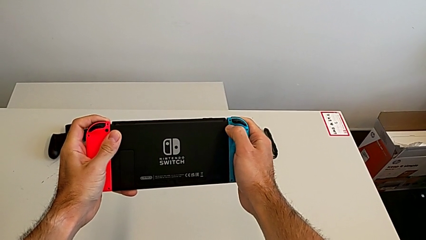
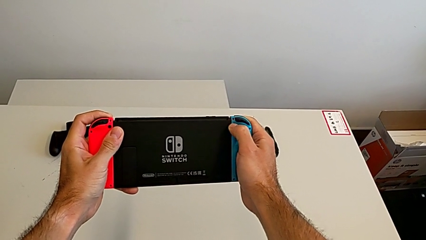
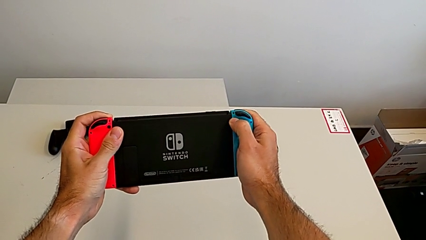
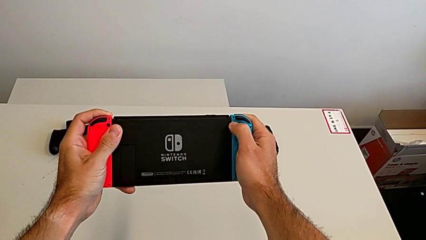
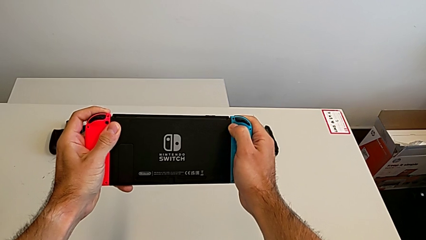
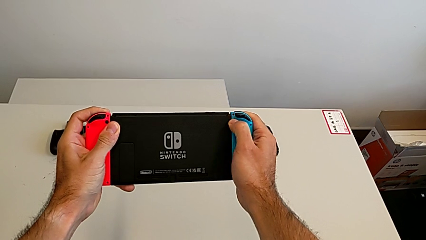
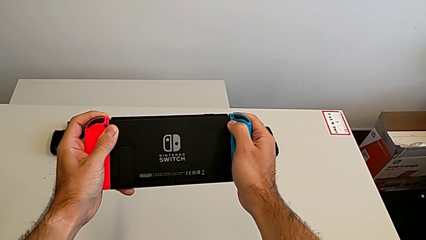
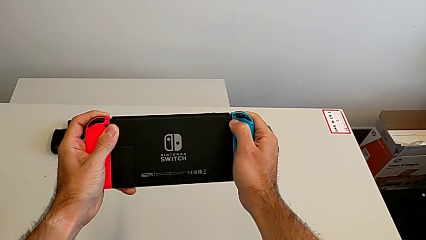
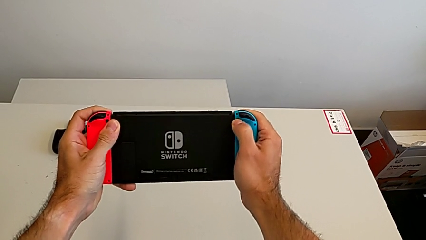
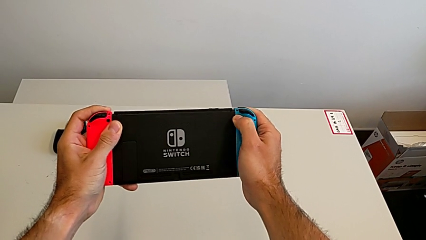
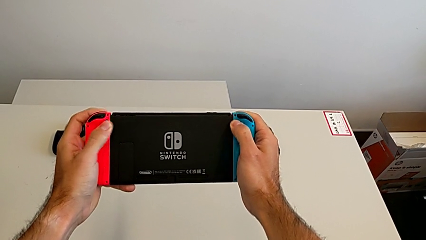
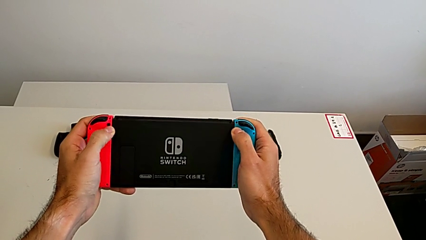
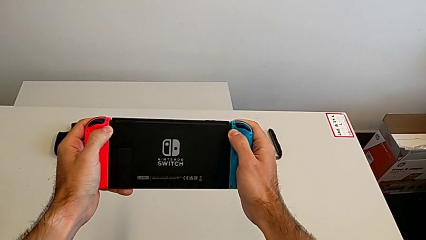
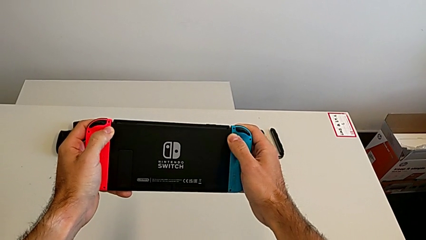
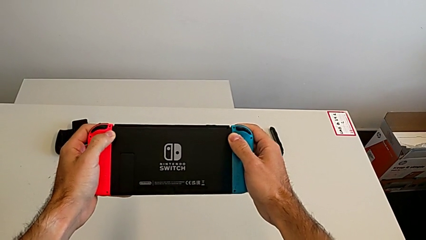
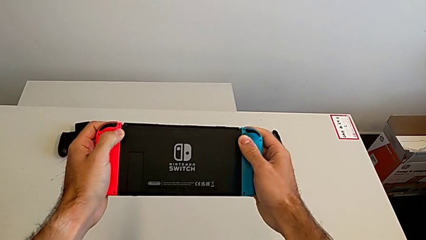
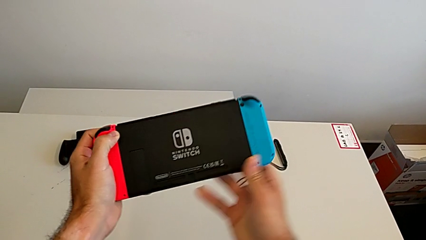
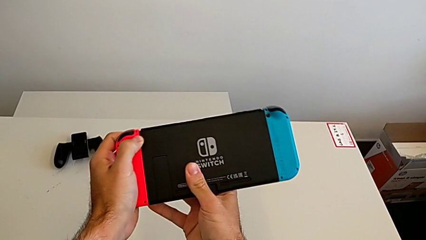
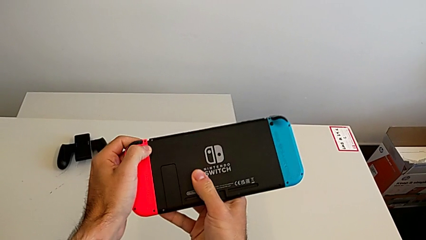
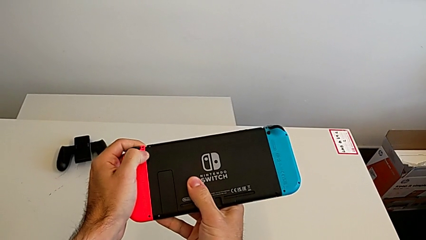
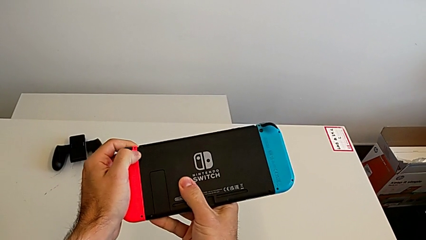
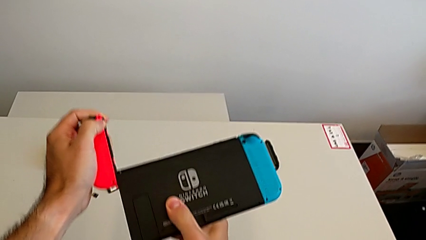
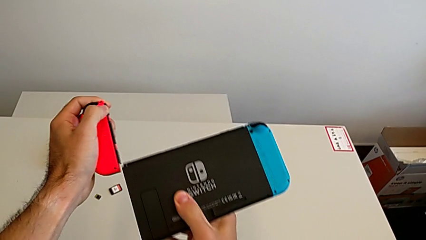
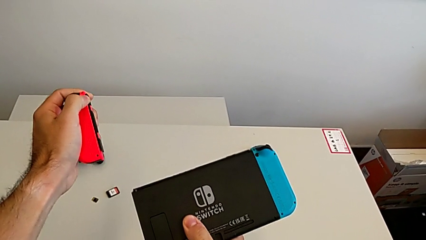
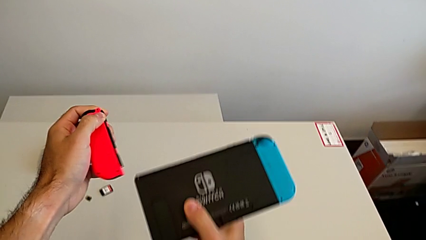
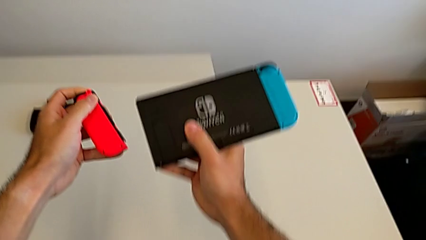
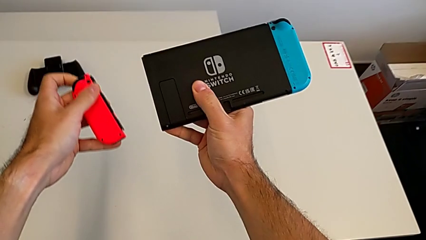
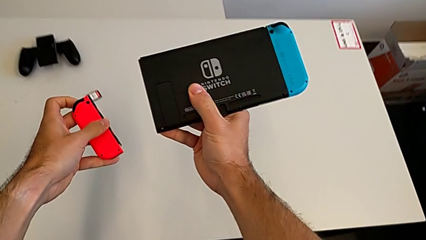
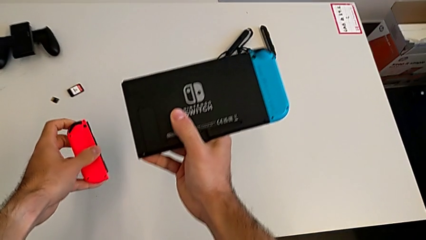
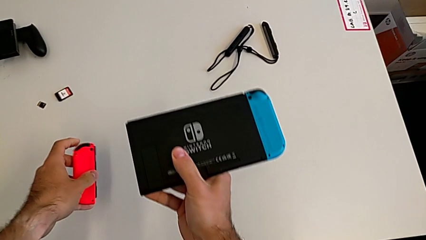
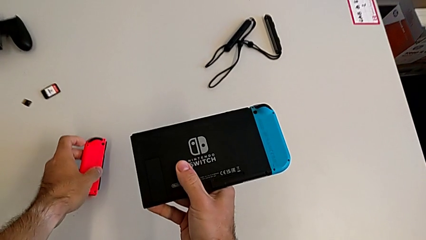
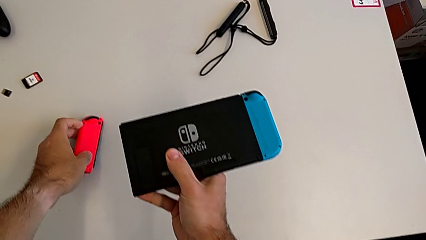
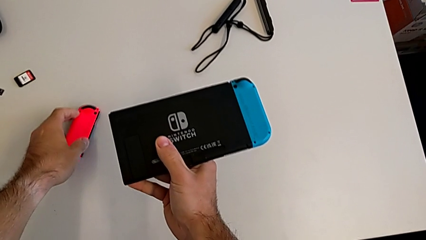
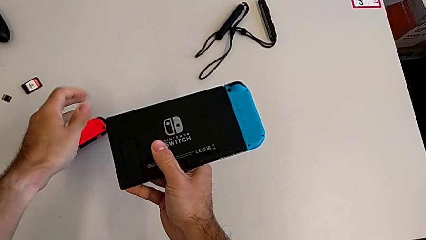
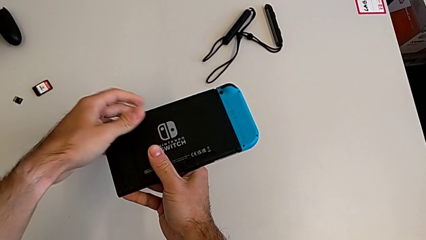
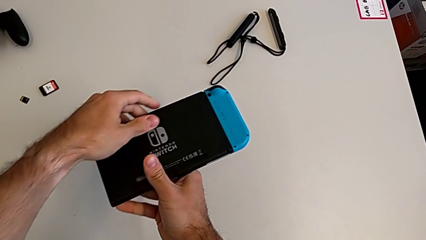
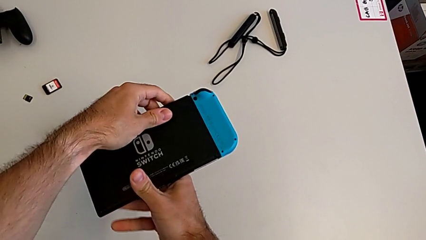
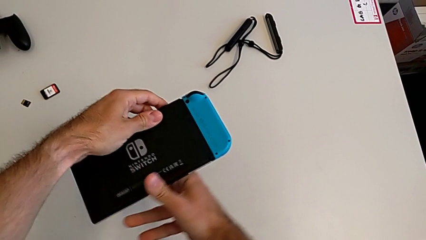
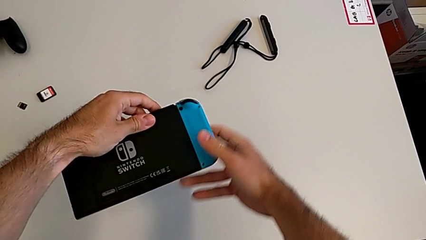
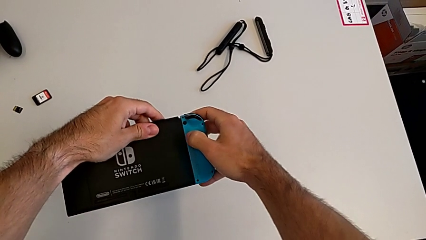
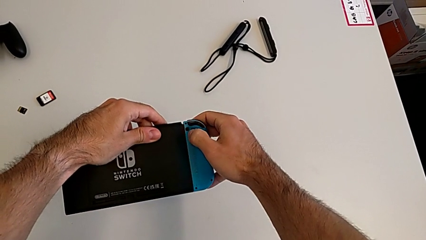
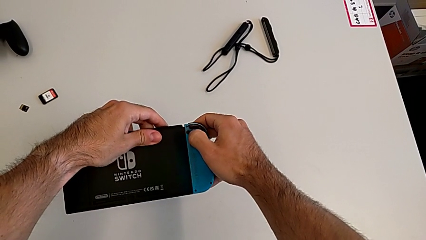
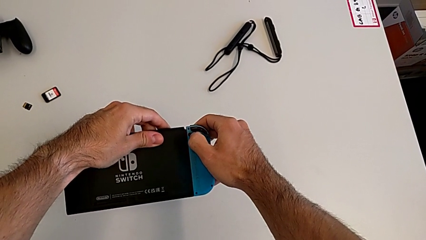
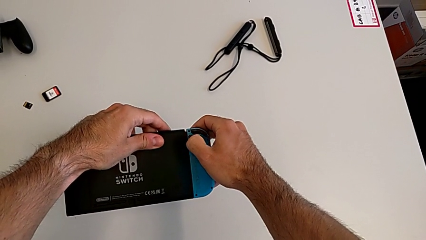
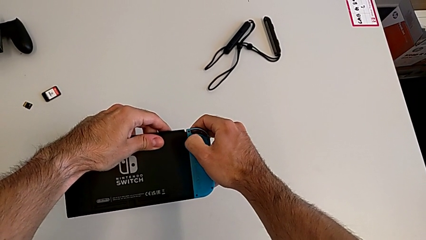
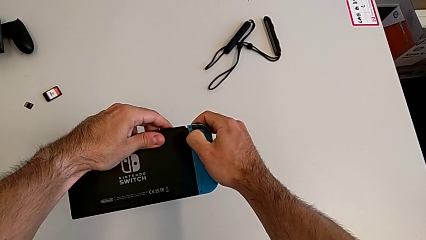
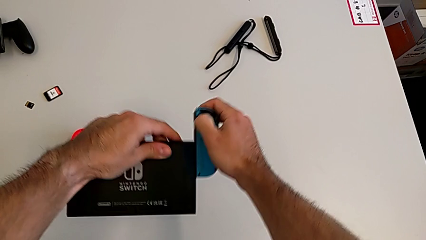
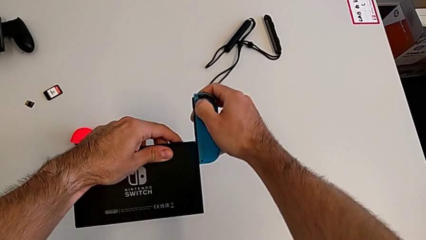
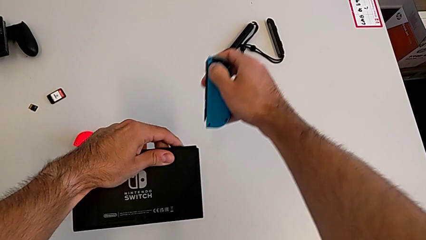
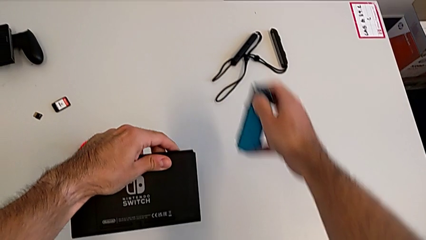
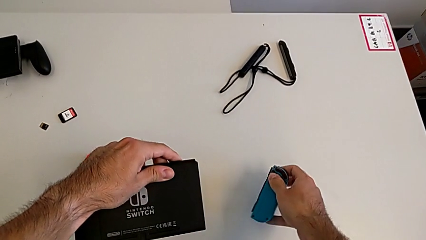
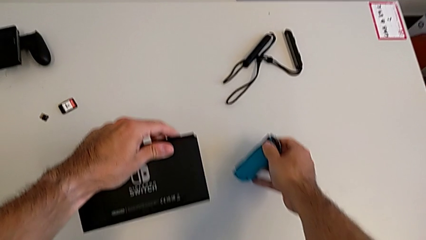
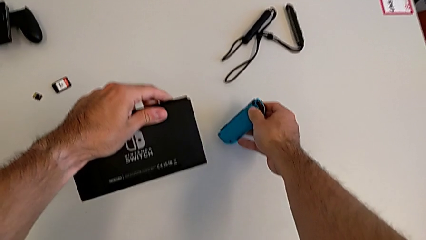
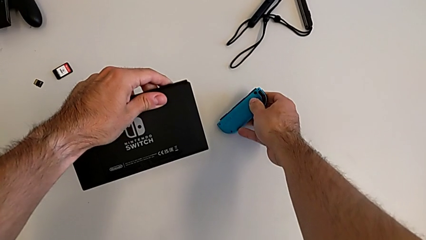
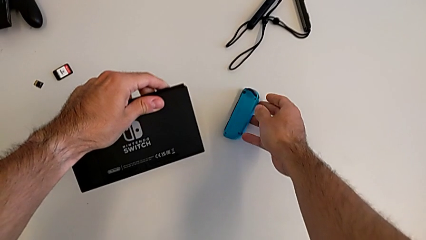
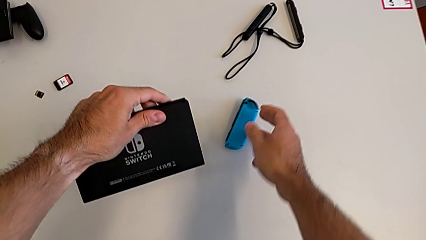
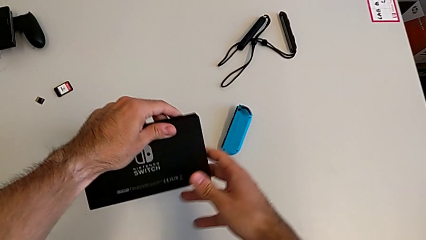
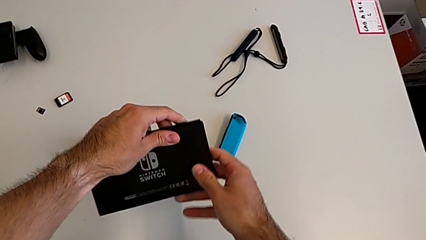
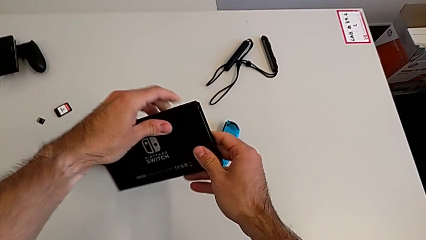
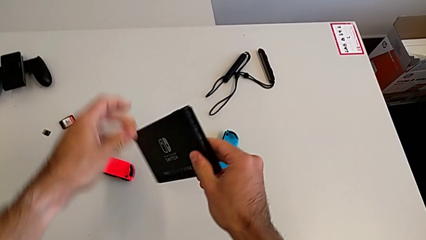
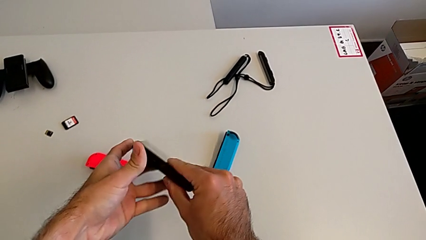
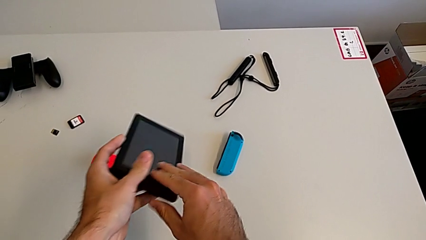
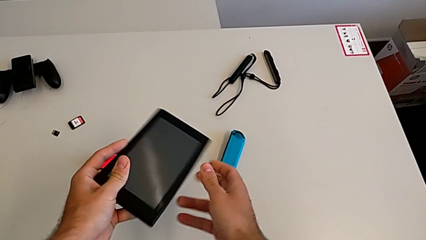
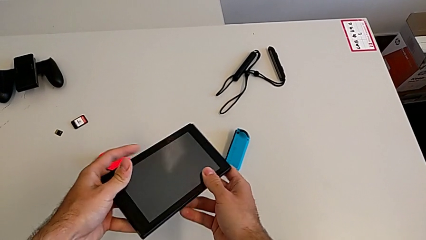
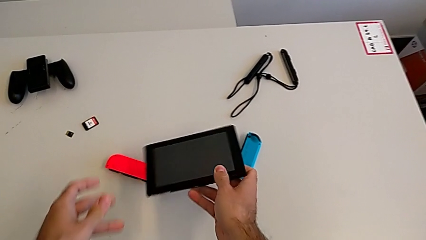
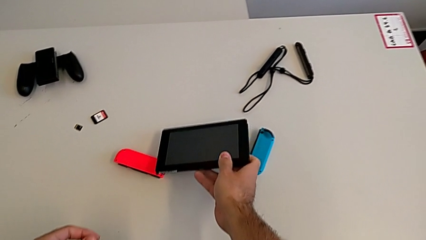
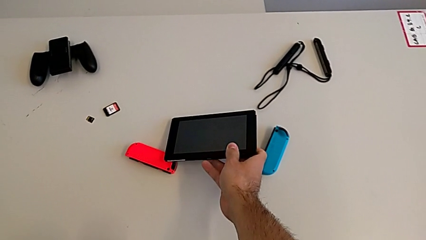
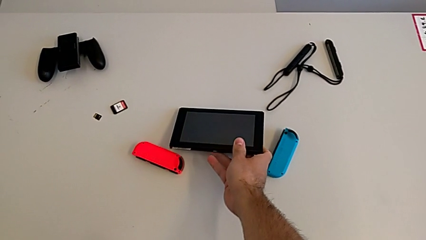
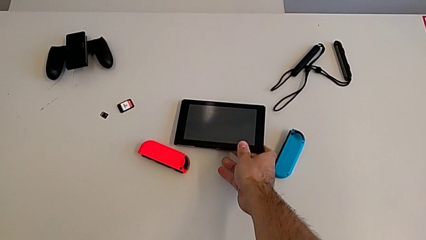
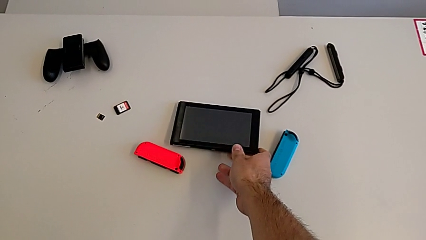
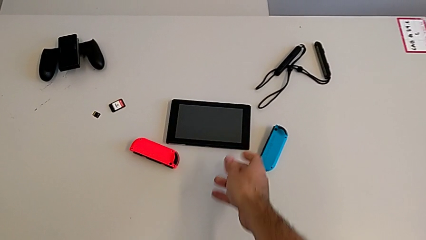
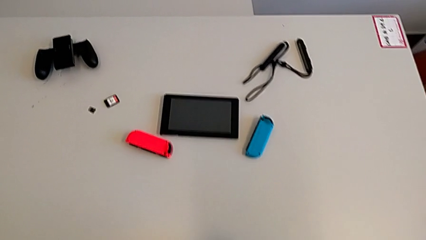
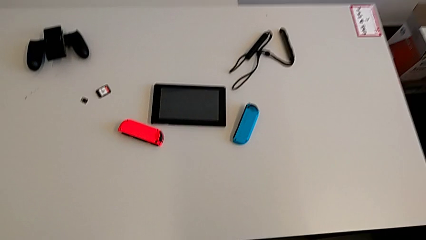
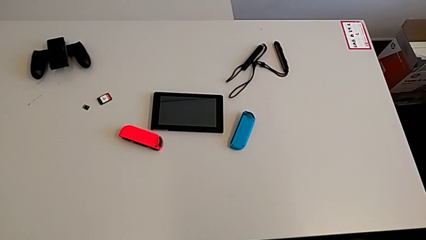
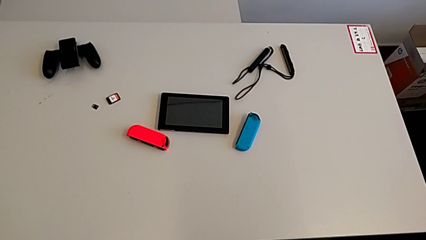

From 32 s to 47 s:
The camera wearer is changing the Joy-con controllers on the Switch. They inspect the Nintendo Switch, withdraw the red Joy-Con controller, withdraw the blue Joy-Con controller and drop the Nintendo Switch.

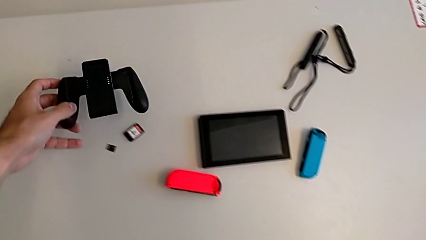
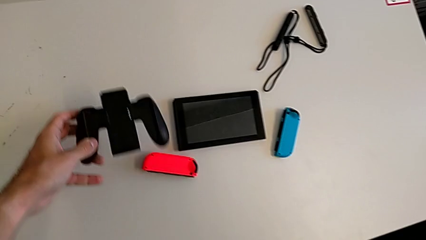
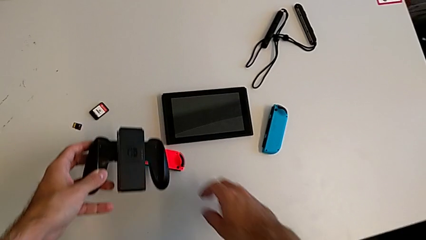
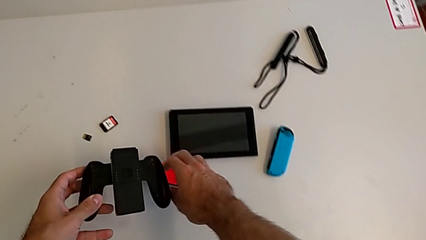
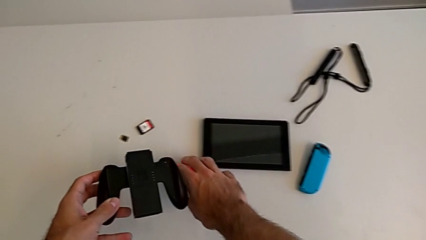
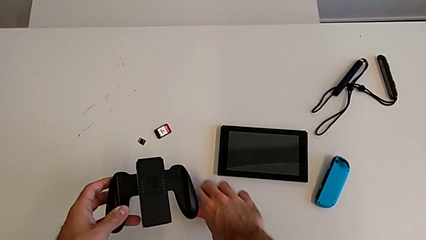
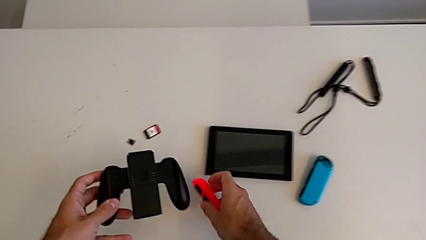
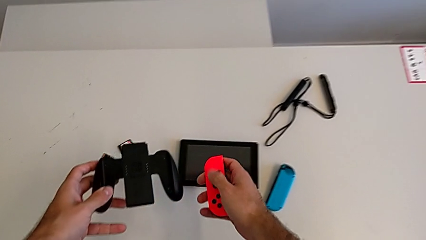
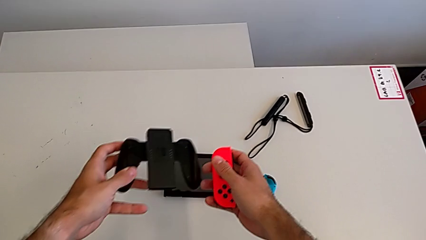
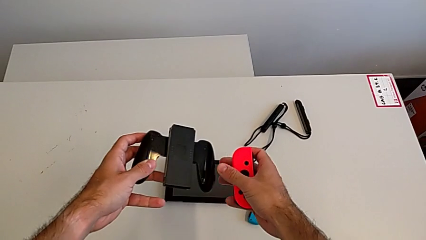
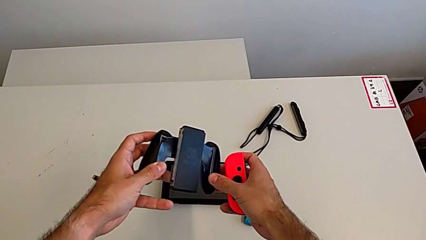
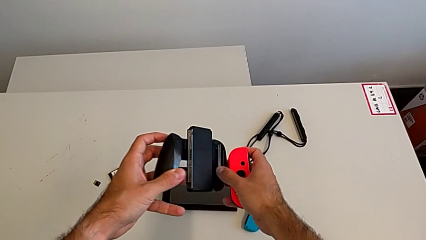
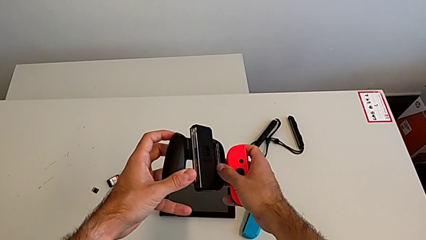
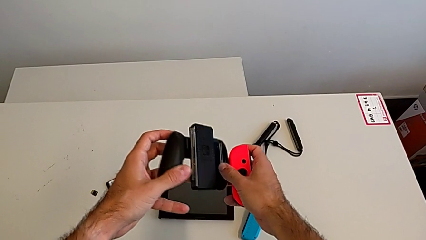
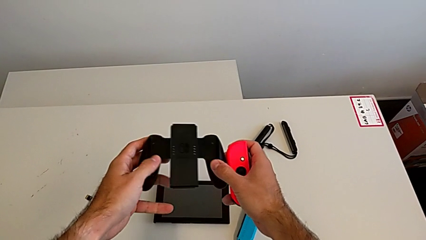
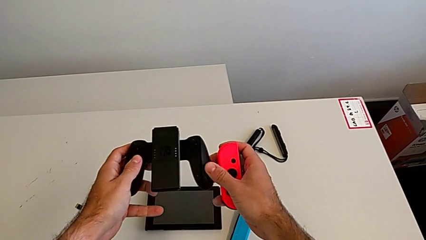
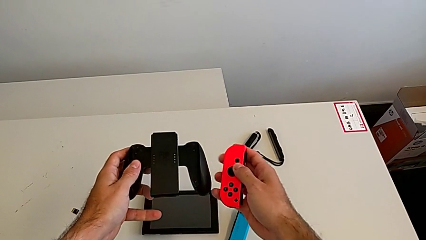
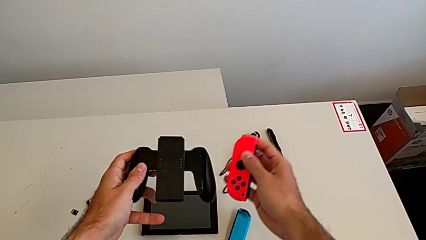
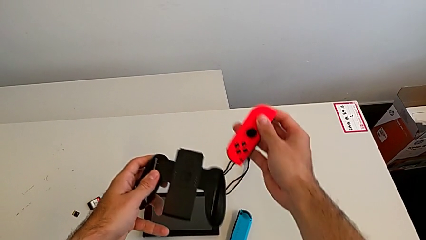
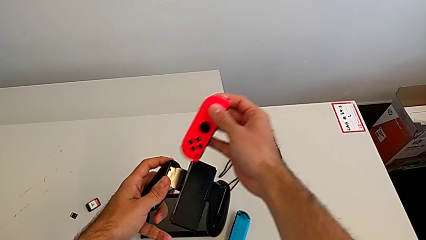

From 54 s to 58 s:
The camera wearer is attaching the red Joy-con controller to the comfort grip. They grab the comfort grip and grab the red Joy-Con controller.
